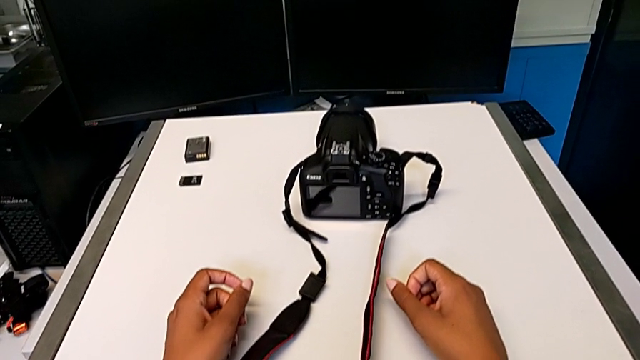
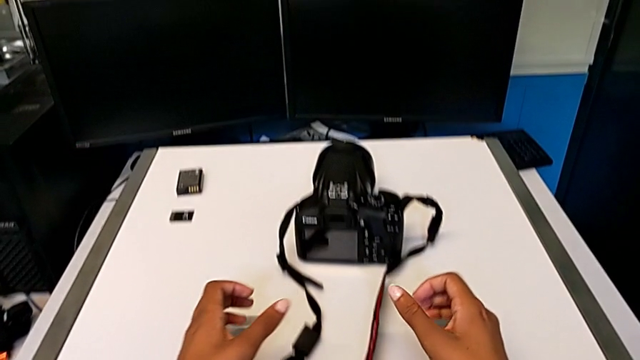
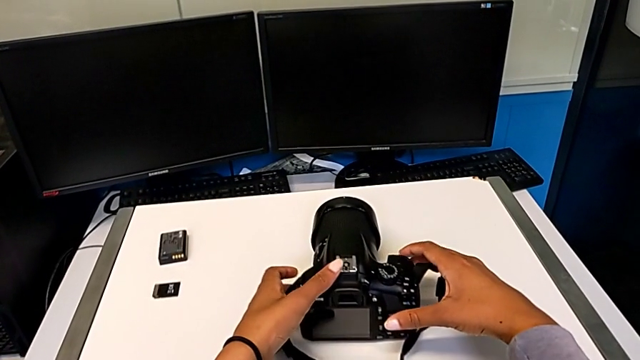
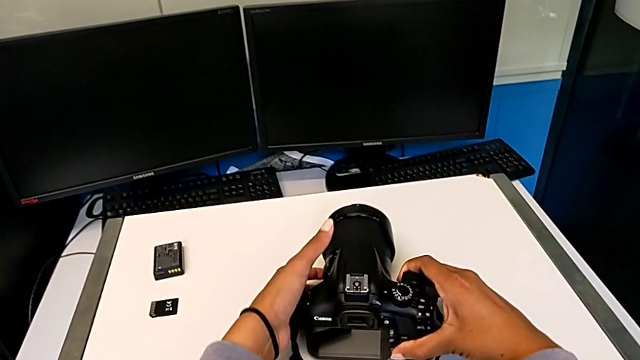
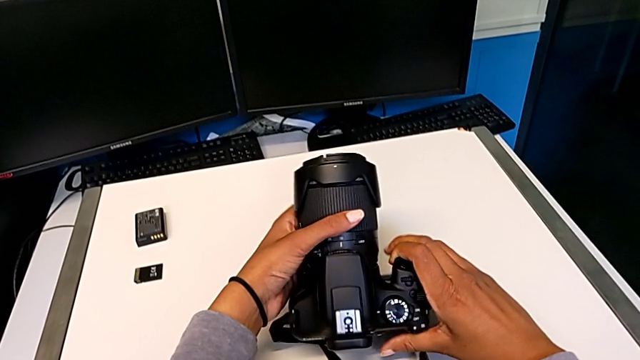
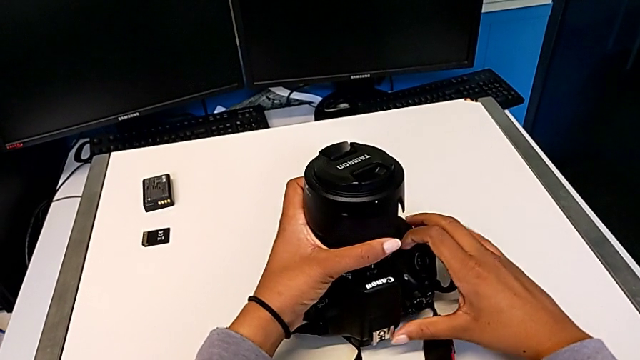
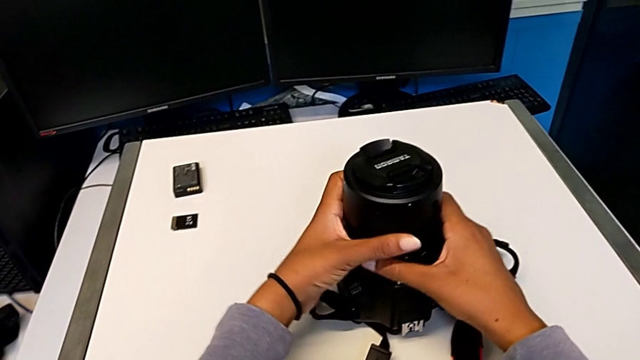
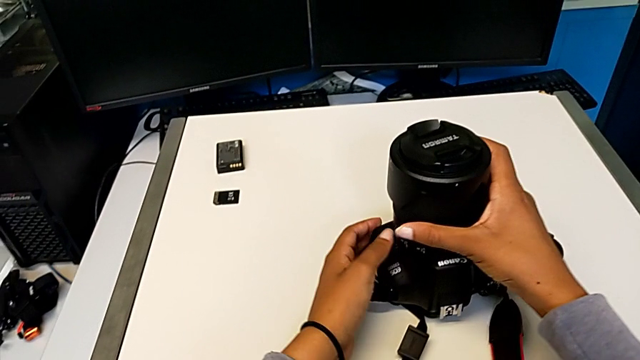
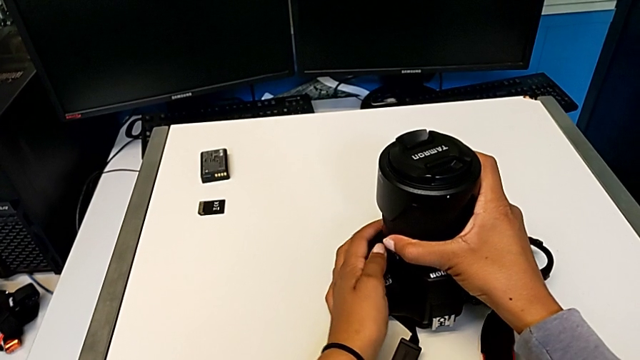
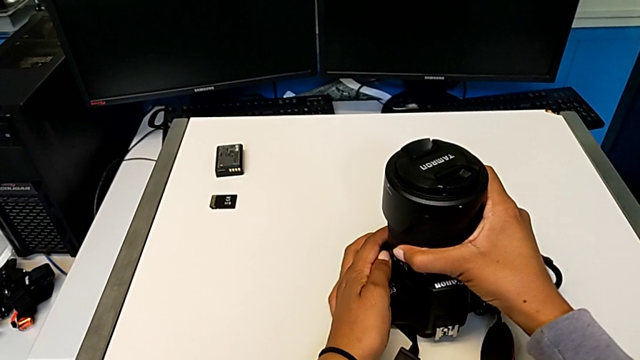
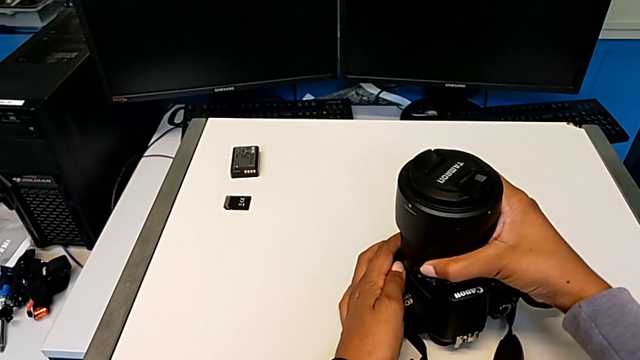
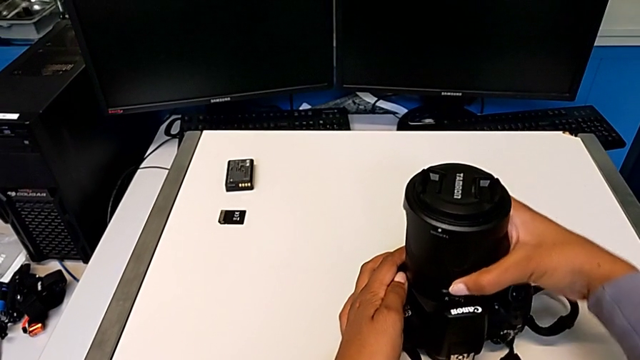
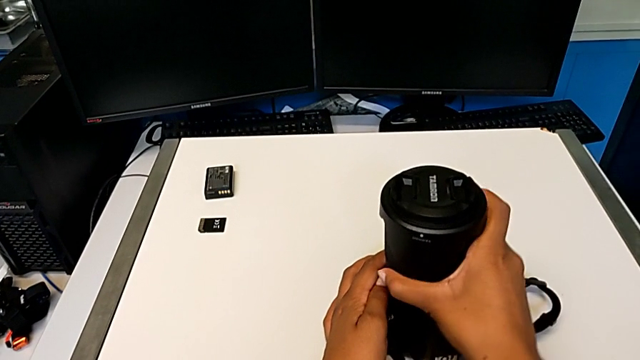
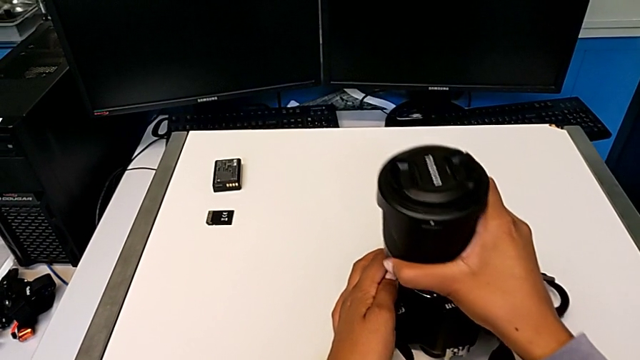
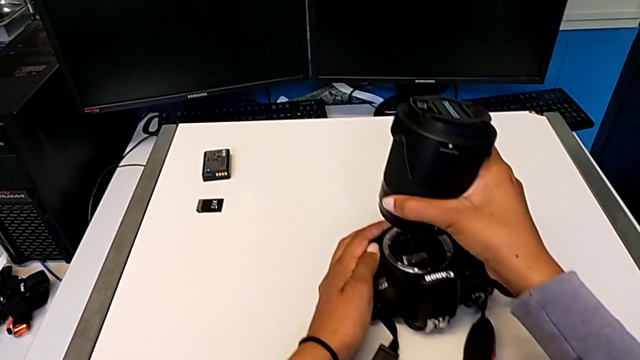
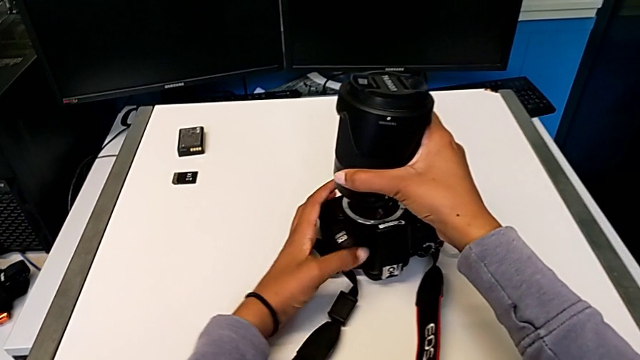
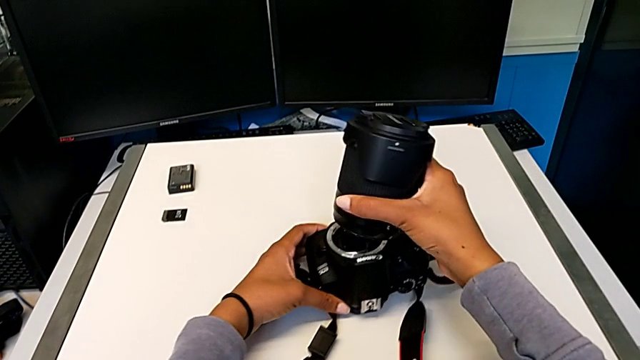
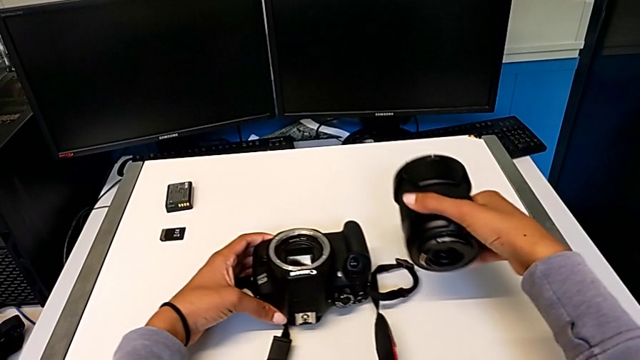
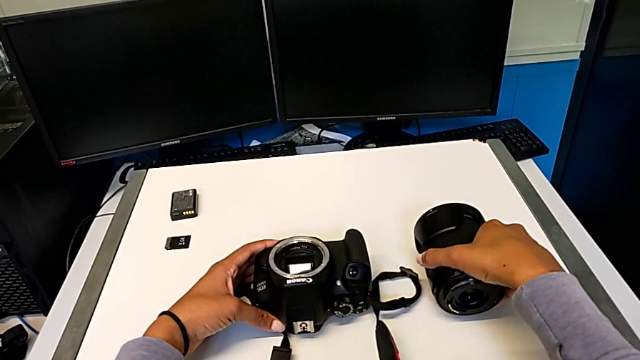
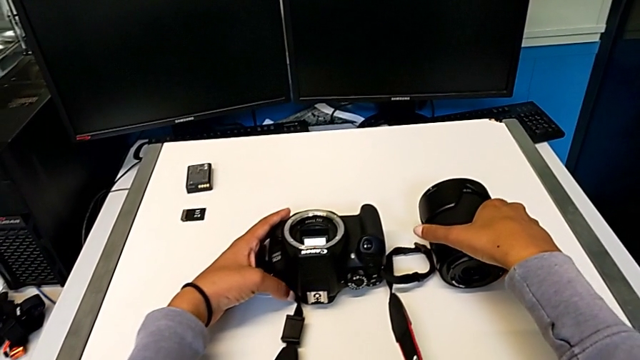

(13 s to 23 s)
The camera wearer detaches the lens from the DSLR camera. They grab the black DSLR, rotate it, press the left button, rotate the rounded lens, press the left button, withdraw the rounded lens and place it.

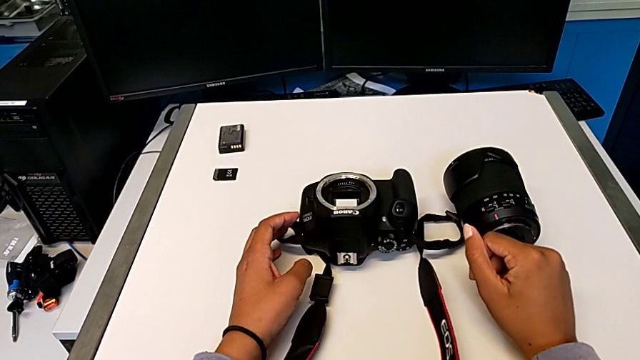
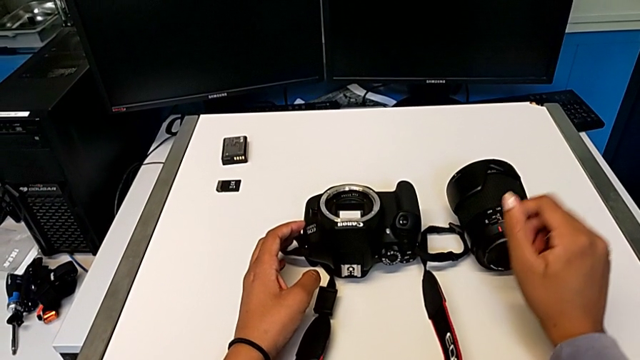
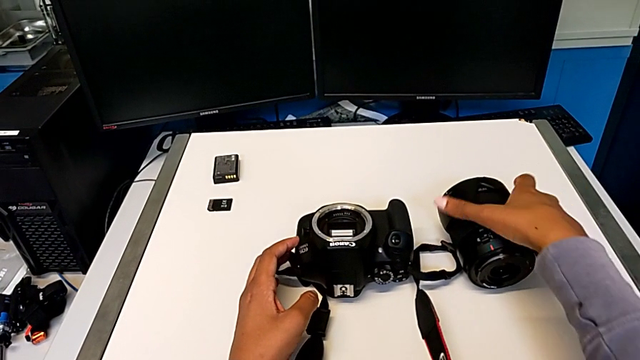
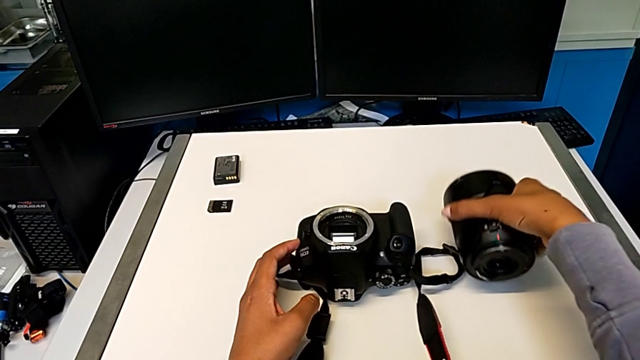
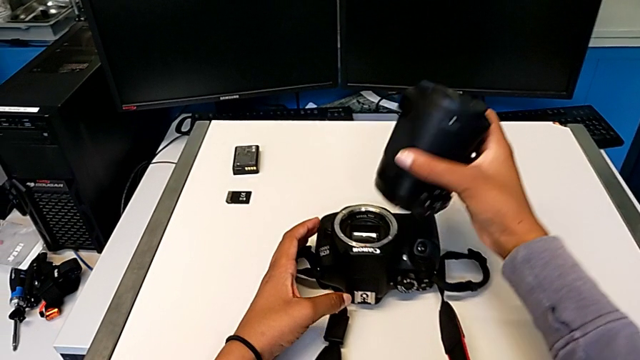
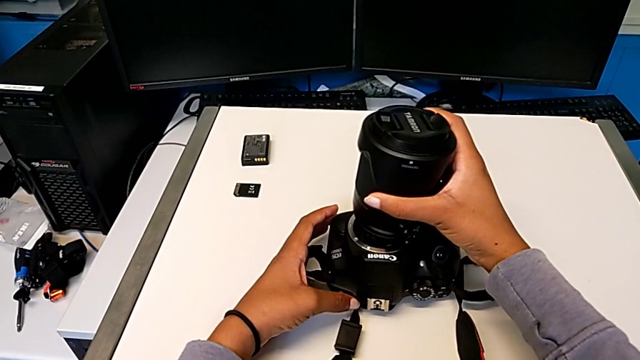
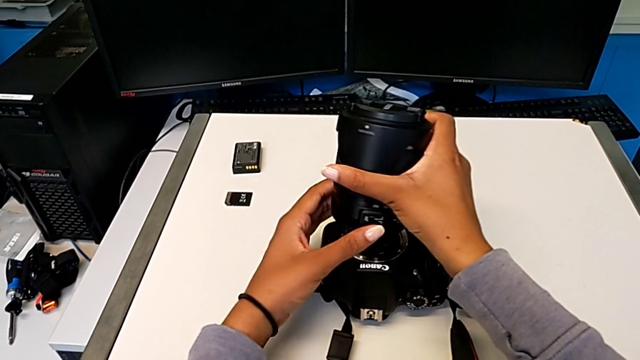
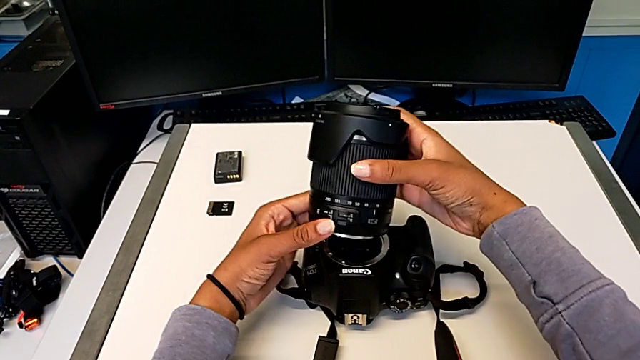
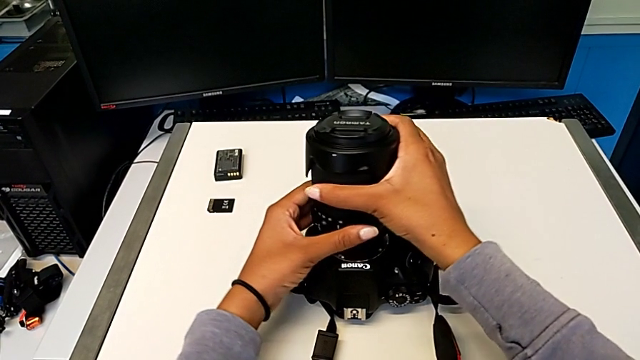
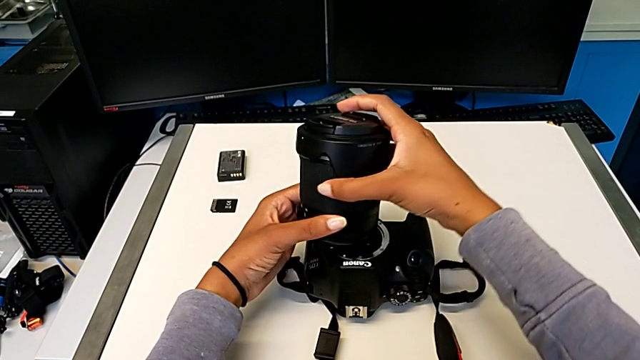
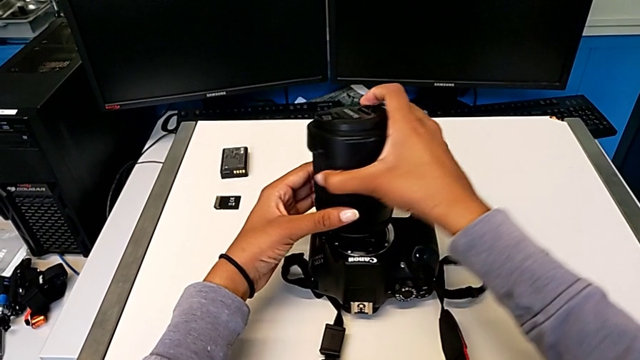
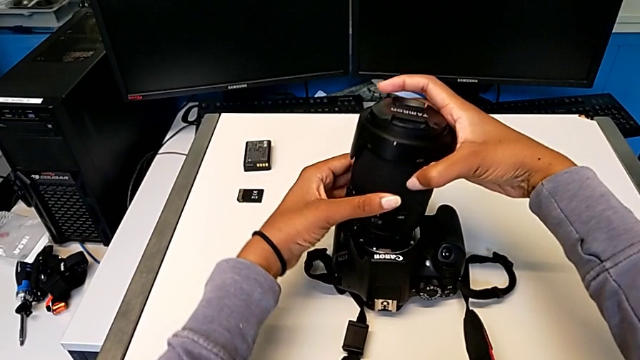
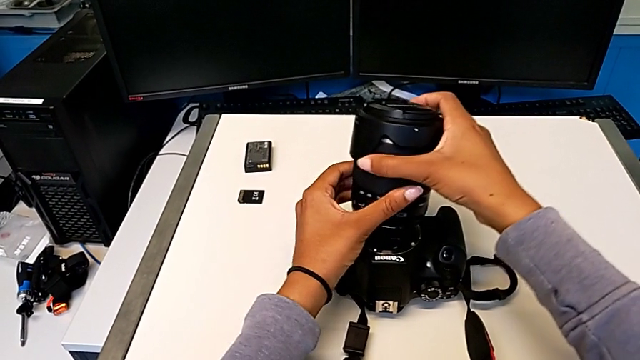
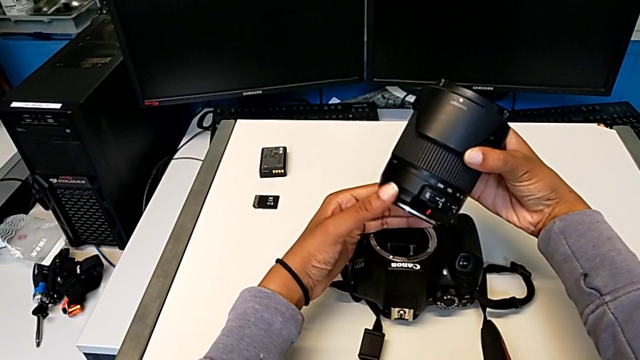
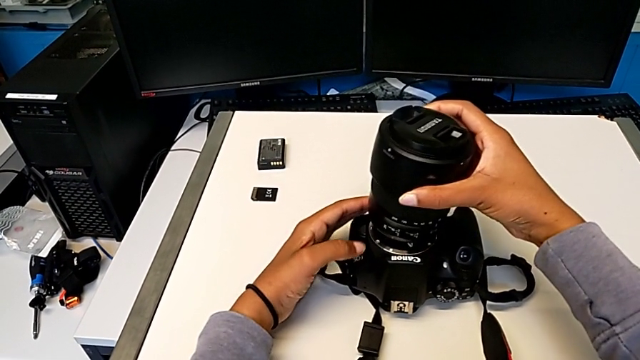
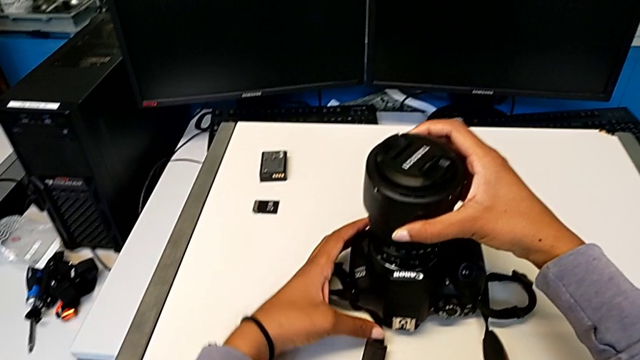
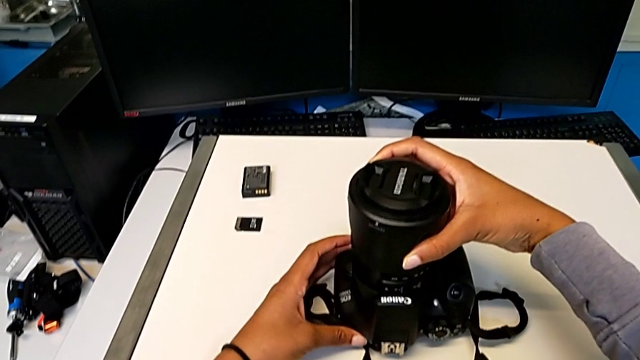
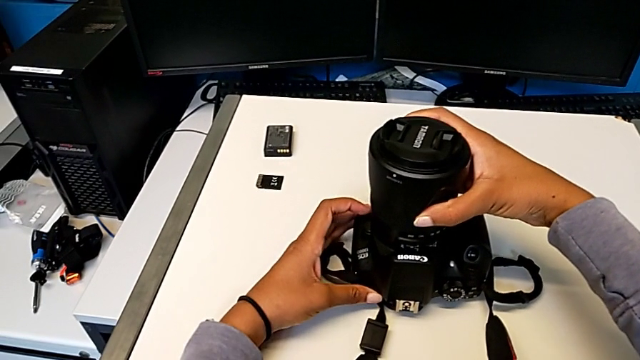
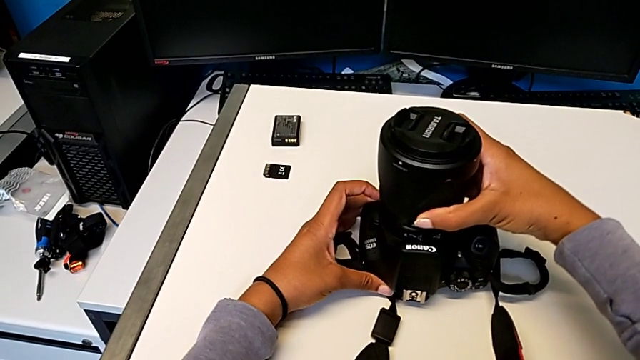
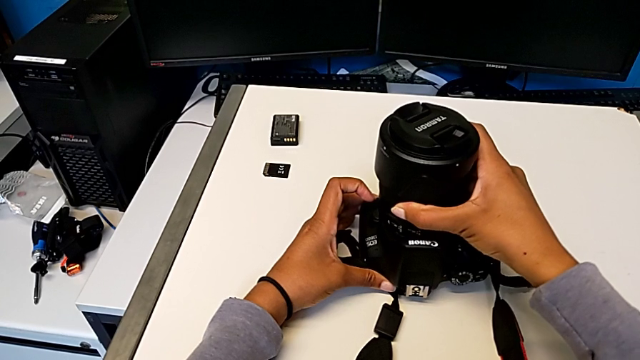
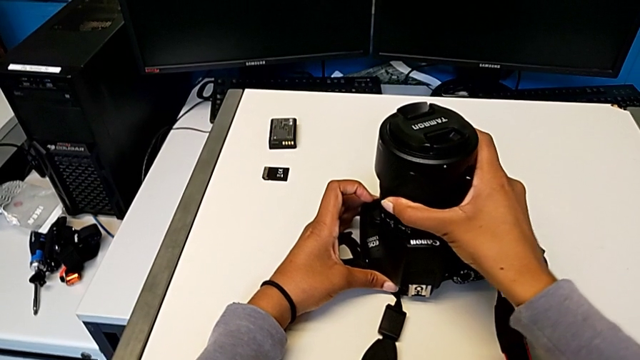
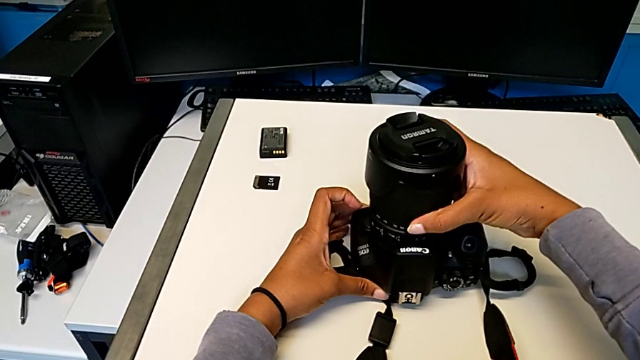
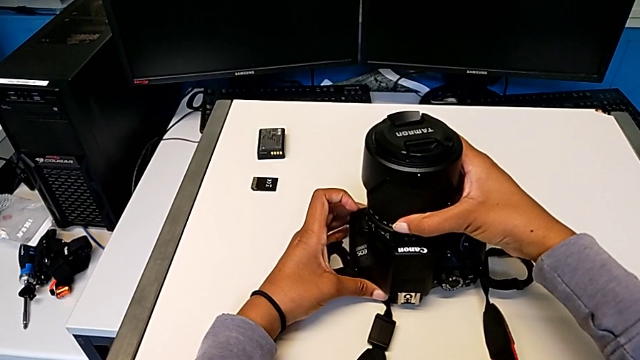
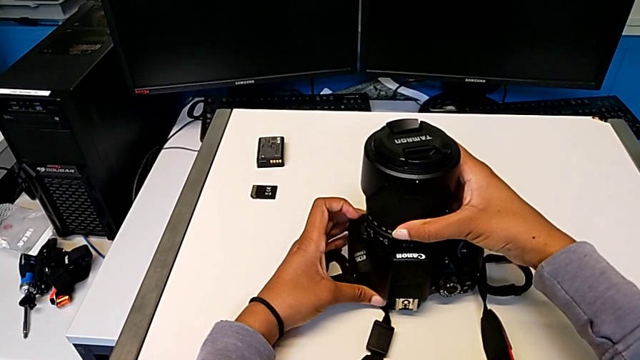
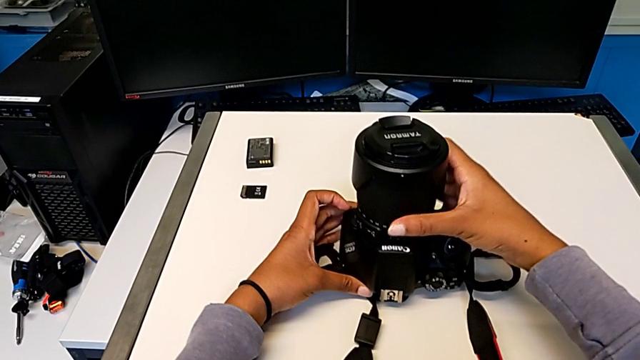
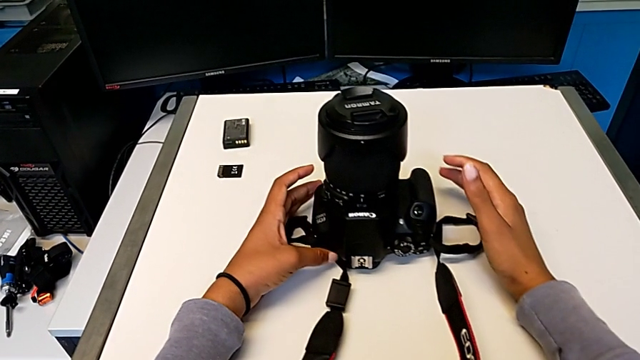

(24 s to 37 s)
The camera wearer attaches the lens to the DSLR camera. They grab the rounded lens, lift it, rotate it, assemble it and rotate it.
